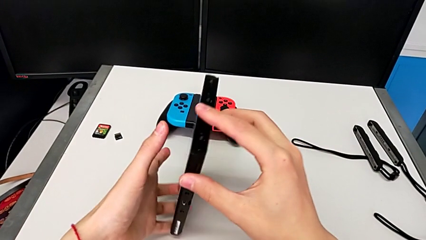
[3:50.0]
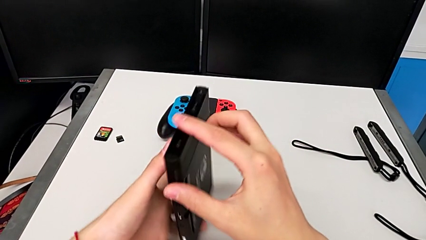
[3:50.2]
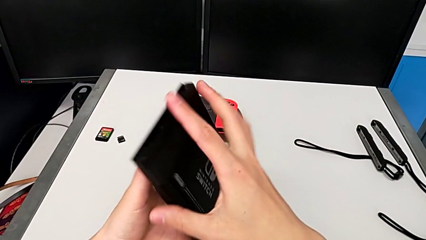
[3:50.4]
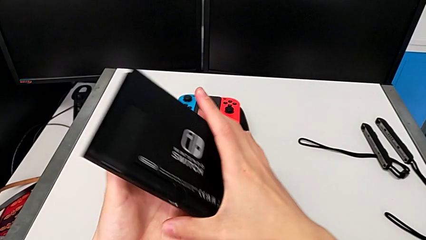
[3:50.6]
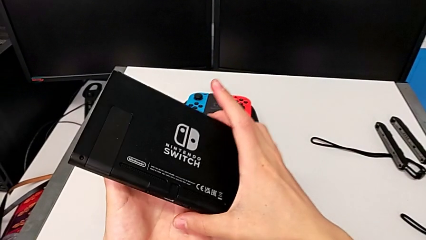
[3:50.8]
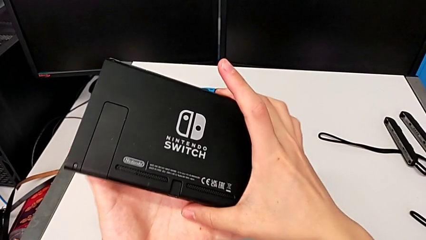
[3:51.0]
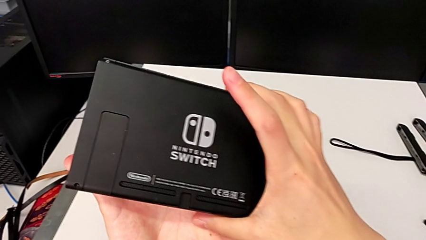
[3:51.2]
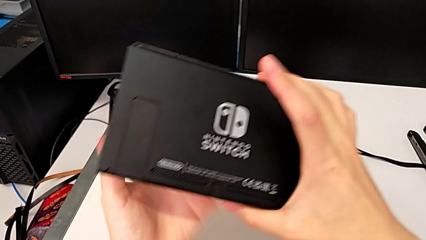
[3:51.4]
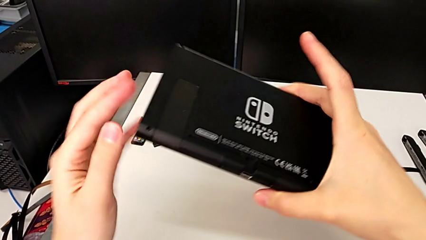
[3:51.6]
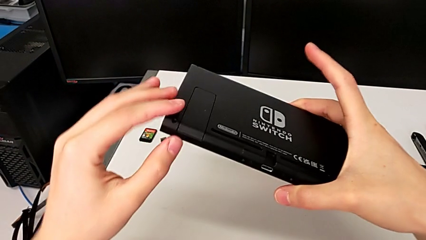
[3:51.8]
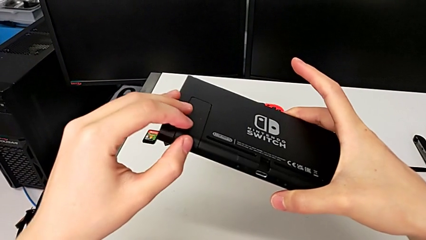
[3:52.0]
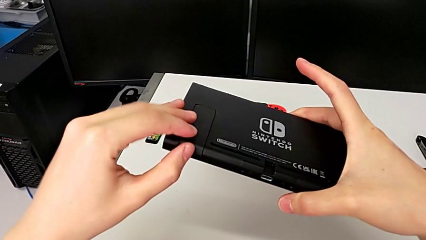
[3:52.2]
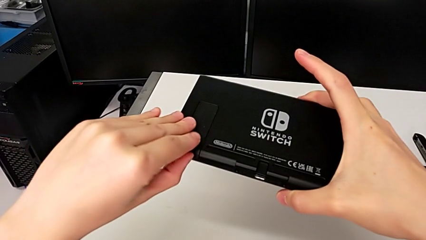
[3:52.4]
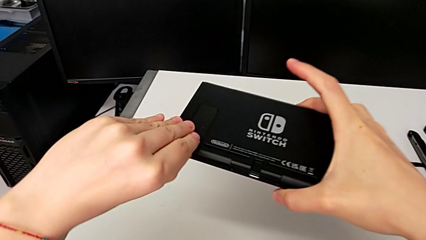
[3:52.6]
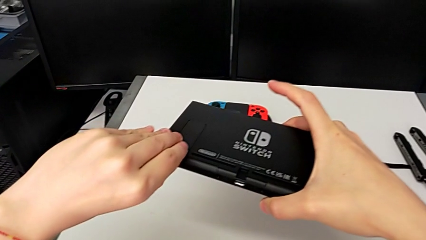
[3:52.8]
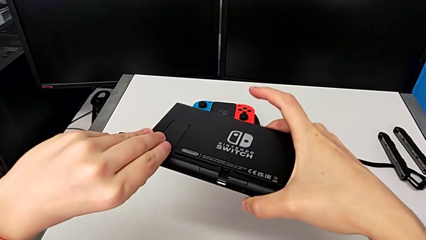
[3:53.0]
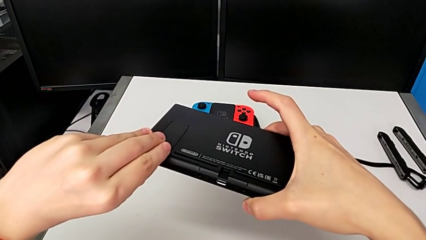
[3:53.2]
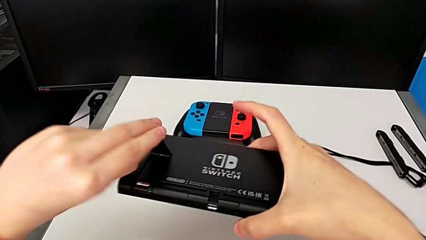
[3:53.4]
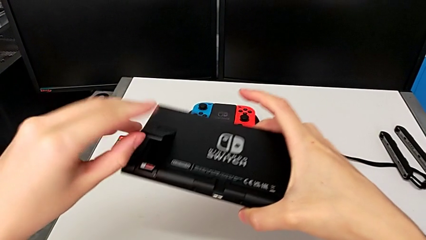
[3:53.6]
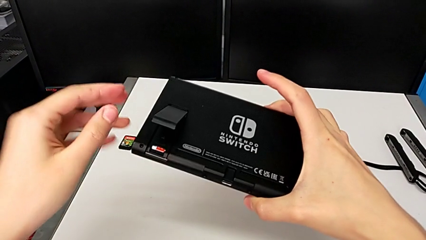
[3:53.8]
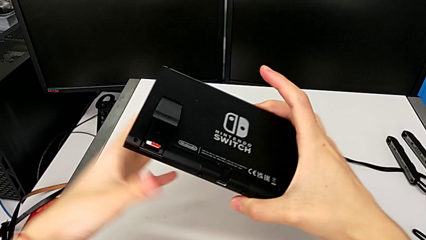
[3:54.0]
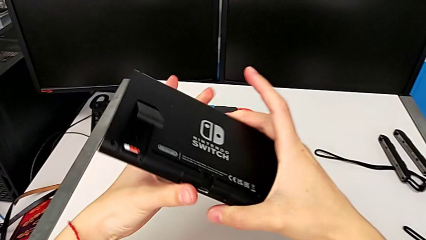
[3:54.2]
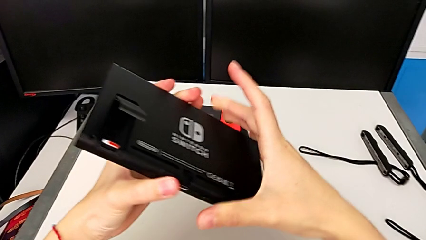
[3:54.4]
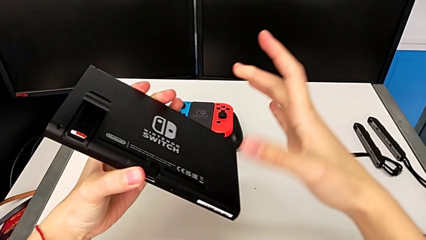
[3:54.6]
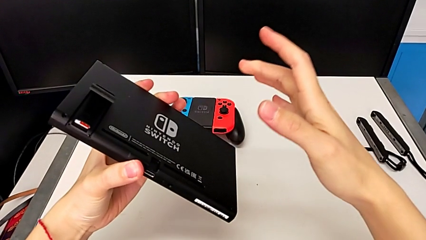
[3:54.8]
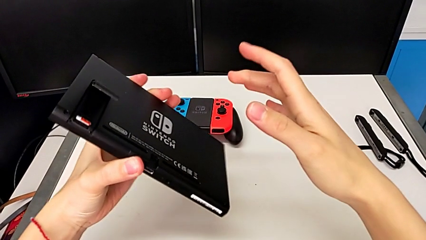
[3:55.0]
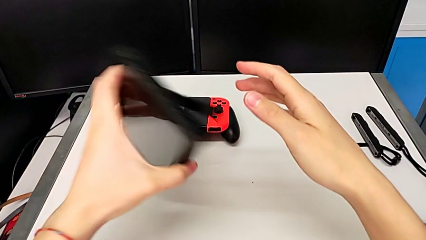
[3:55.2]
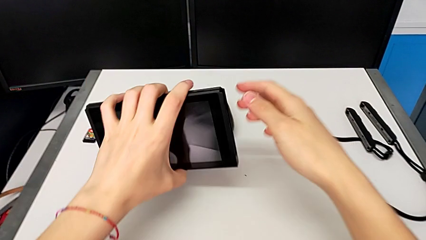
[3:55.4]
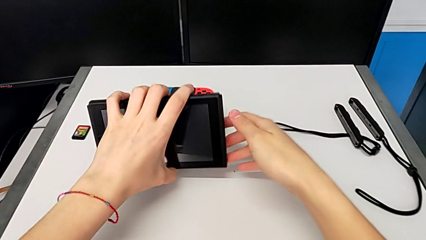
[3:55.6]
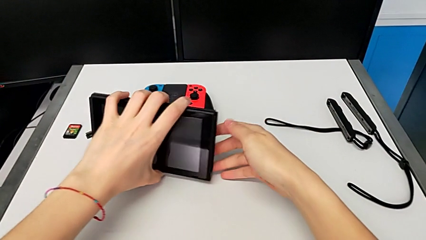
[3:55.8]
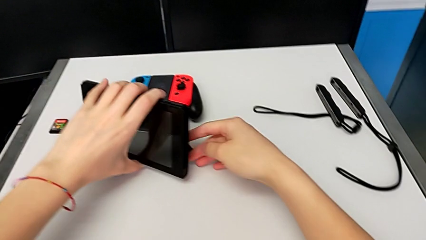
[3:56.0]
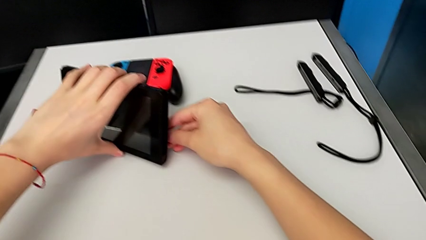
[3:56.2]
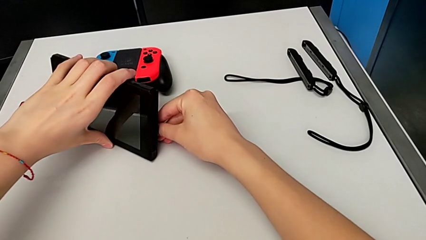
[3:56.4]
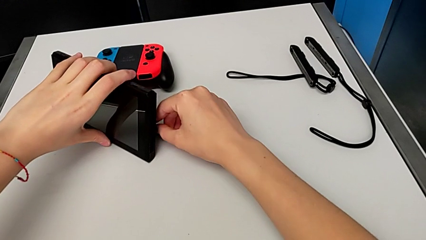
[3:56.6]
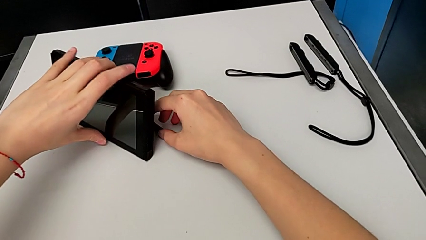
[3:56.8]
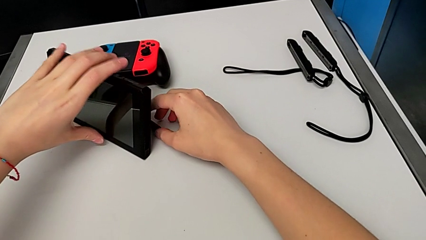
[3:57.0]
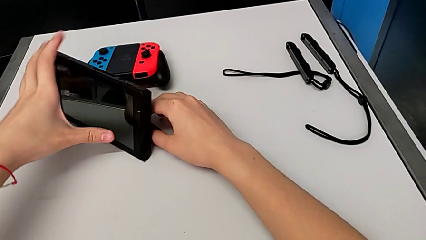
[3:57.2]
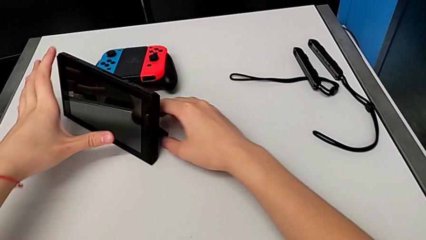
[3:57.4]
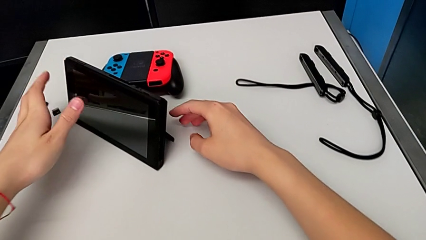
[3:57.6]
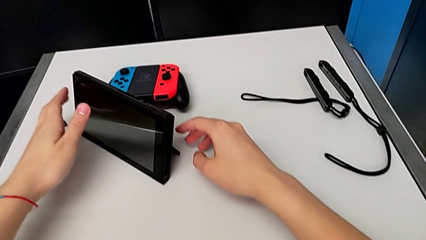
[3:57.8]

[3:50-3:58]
The camera wearer is putting the Nintendo Switch into its kickstand. They lift the Nintendo Switch, flip it, grab the kickstand, open it, hold the Nintendo Switch, rotate it and place it.

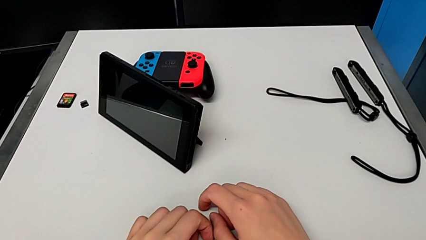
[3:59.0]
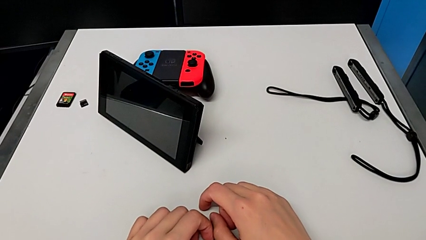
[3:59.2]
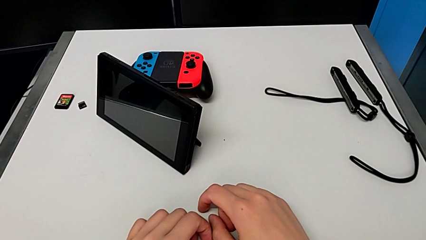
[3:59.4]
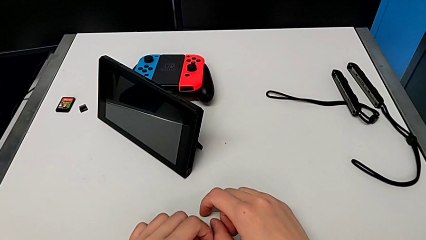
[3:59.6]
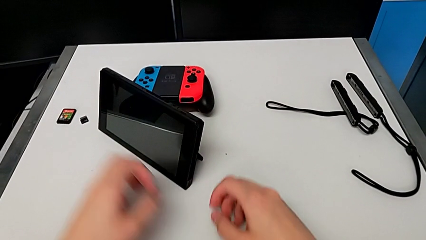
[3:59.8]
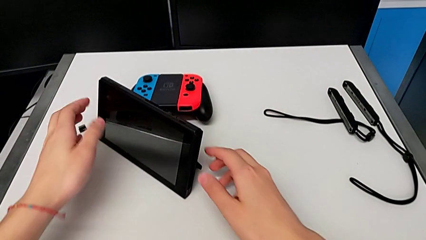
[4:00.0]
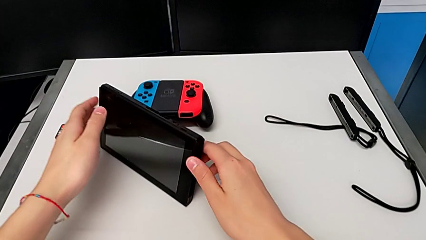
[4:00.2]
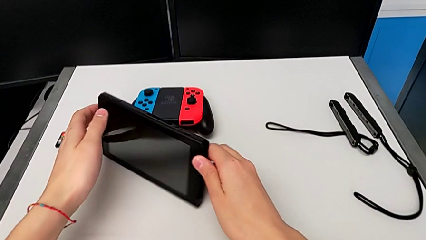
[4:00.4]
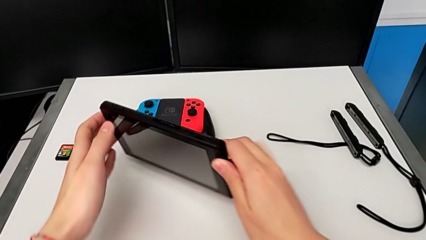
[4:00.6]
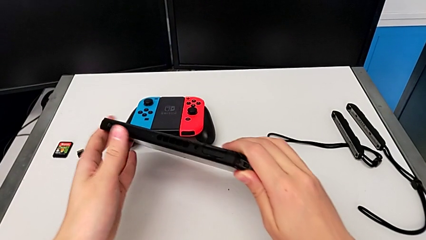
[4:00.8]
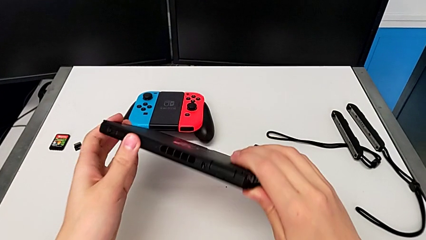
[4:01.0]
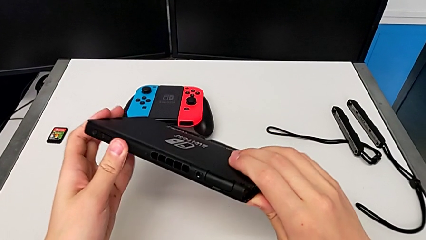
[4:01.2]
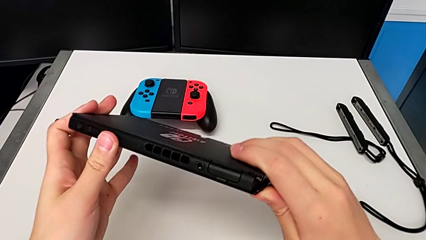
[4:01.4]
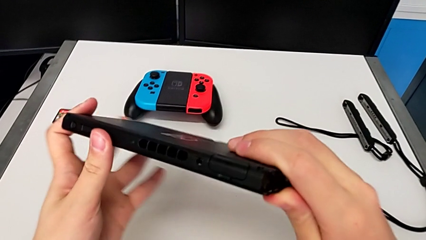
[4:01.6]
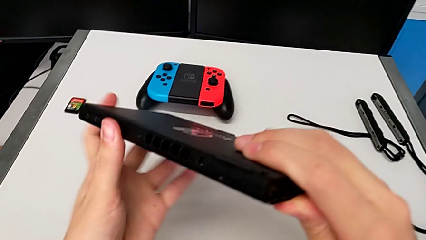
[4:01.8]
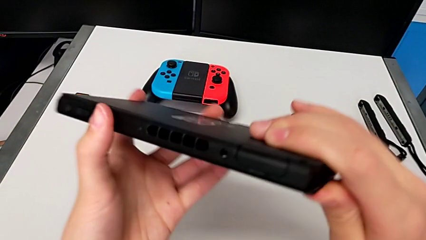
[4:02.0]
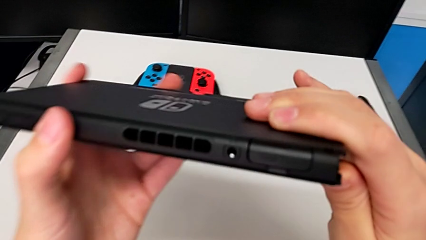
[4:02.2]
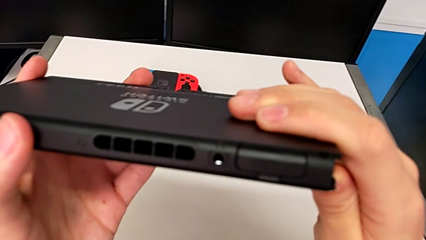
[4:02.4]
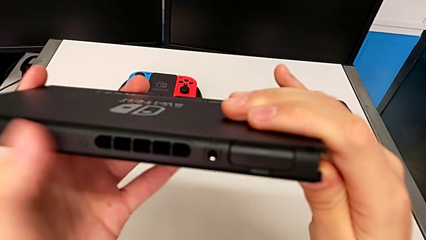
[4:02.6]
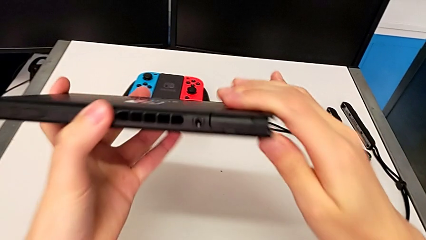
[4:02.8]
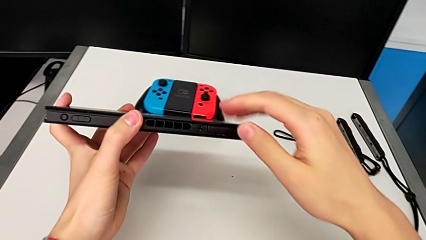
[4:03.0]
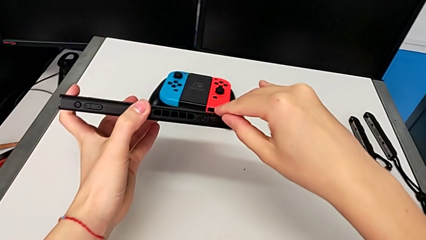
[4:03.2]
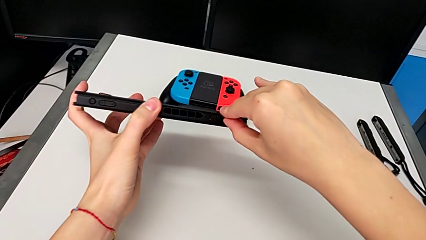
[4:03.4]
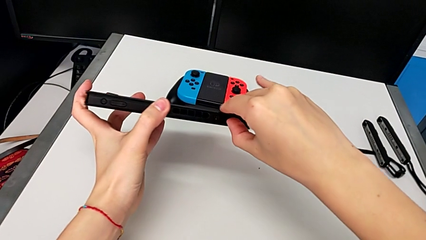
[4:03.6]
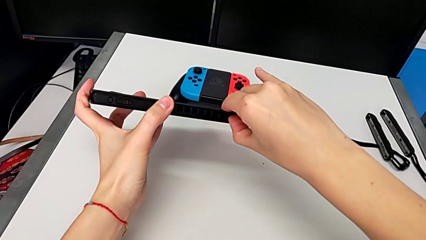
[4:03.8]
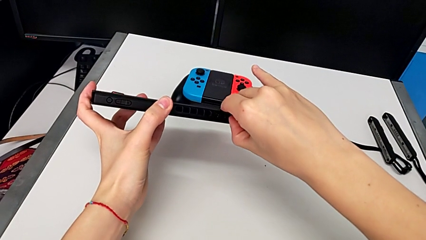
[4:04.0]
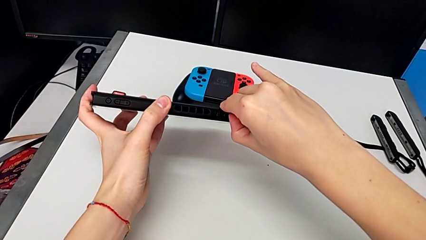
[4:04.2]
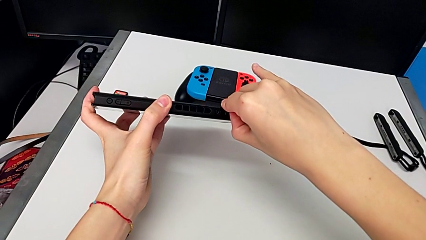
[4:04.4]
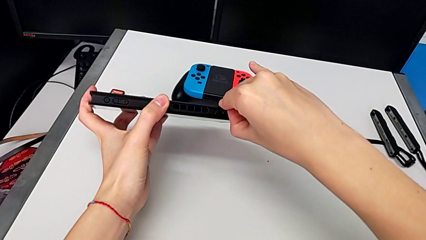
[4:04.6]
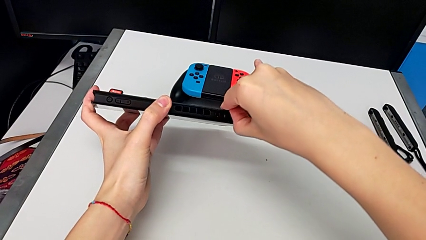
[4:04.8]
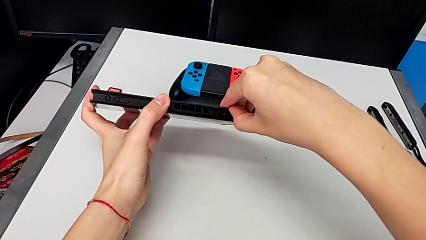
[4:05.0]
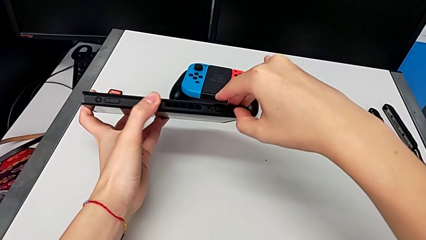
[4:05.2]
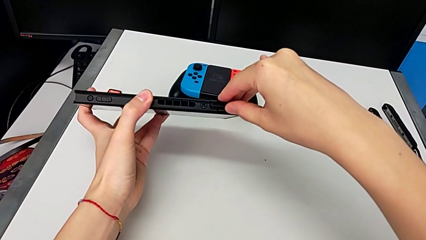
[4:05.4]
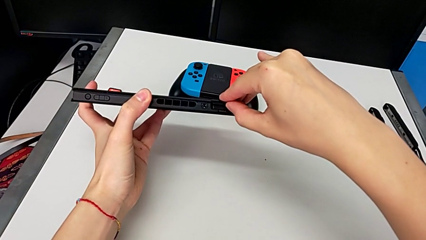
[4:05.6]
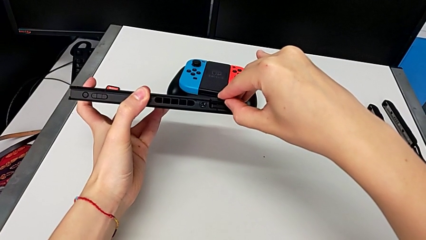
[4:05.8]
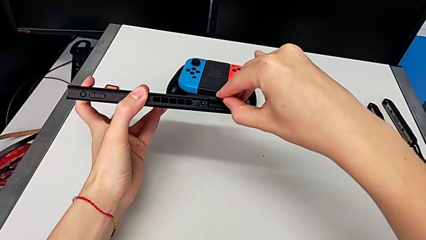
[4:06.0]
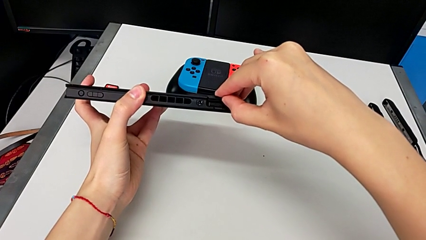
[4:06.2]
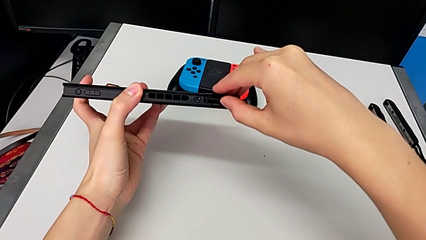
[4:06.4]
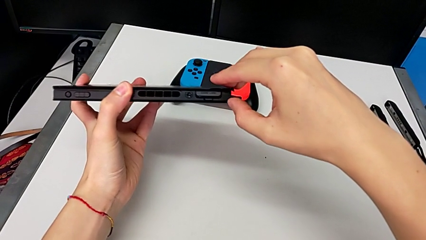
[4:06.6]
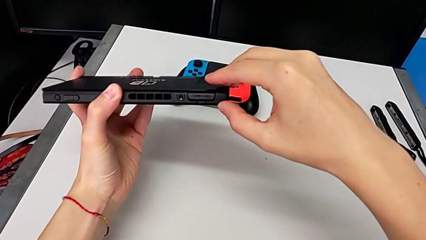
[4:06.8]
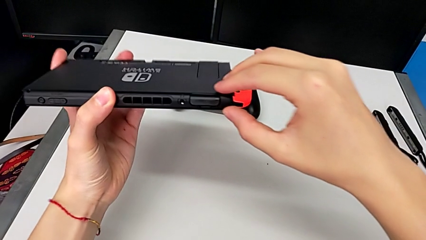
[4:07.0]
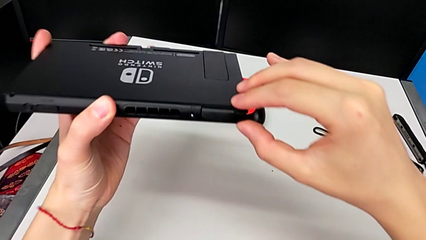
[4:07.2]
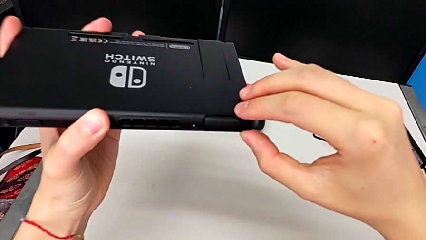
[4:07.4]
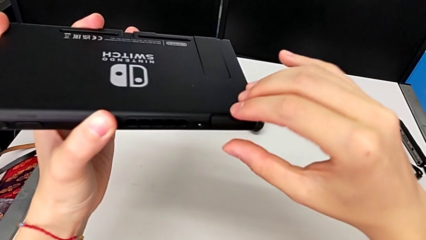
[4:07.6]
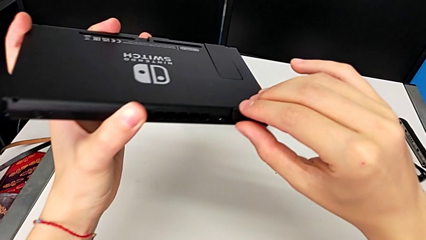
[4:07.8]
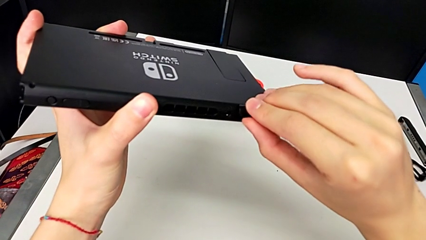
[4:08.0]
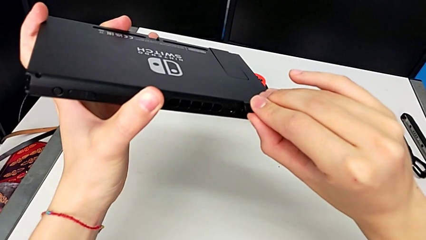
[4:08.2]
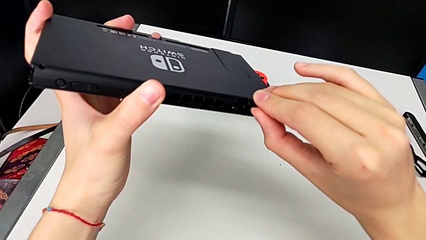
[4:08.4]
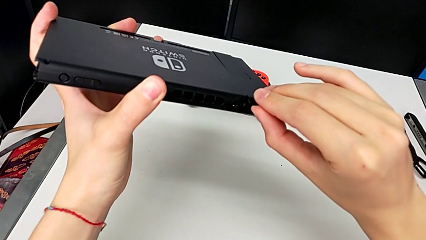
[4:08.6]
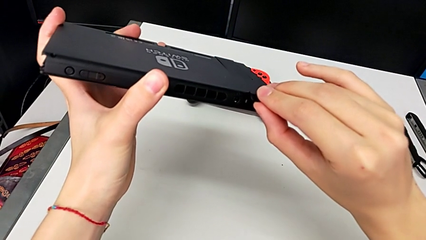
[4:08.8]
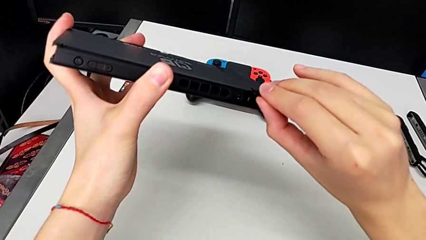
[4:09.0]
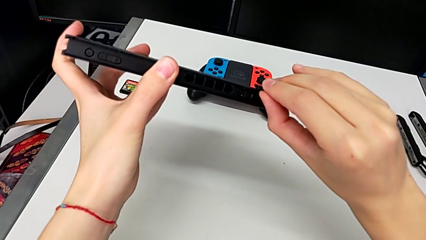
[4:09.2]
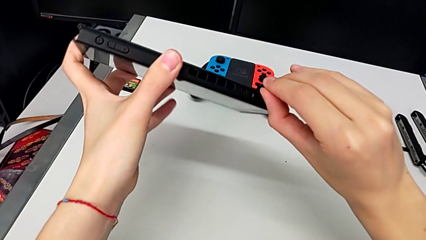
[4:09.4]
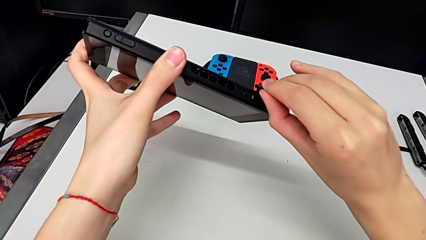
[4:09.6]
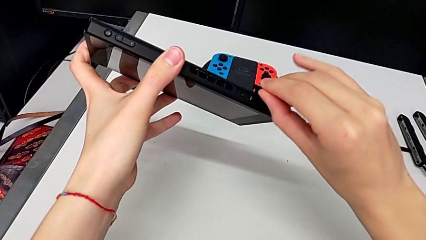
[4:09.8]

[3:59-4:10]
The camera wearer is exchanging Nintendo Switch games. They lift the Nintendo Switch, grab it, lift it, inspect it, grab the game card, open it, inspect it and open it.
